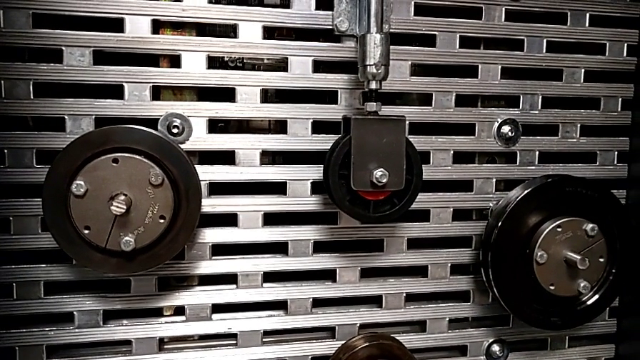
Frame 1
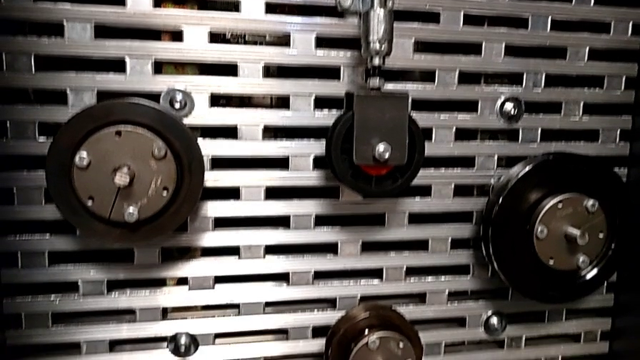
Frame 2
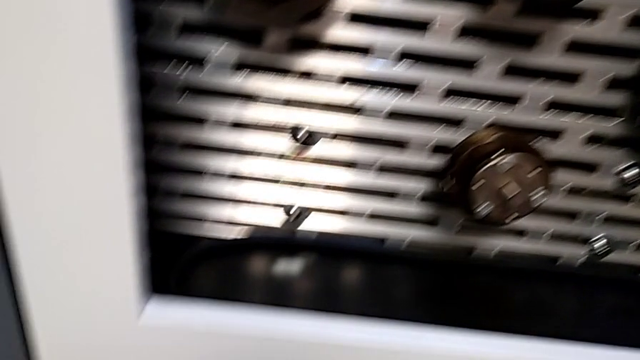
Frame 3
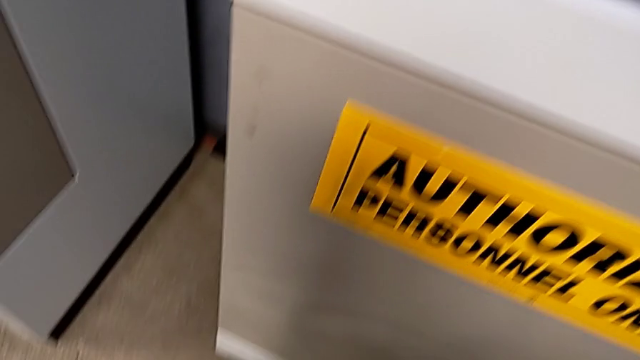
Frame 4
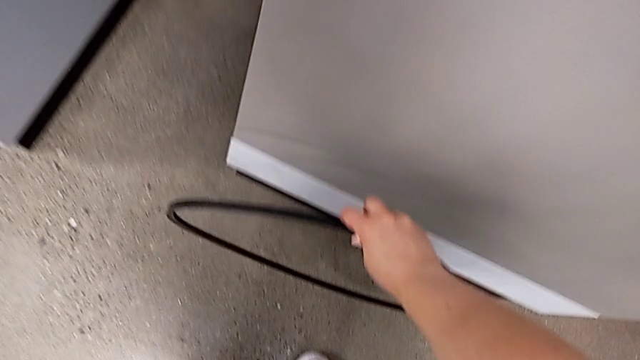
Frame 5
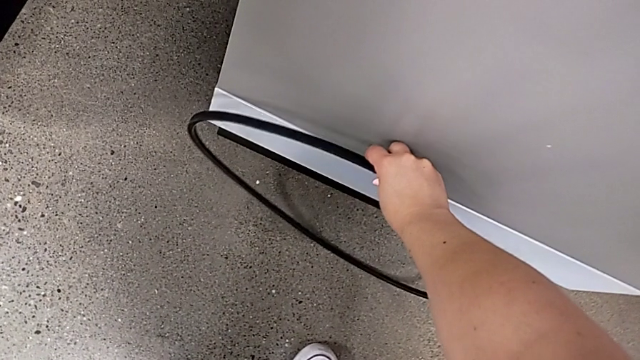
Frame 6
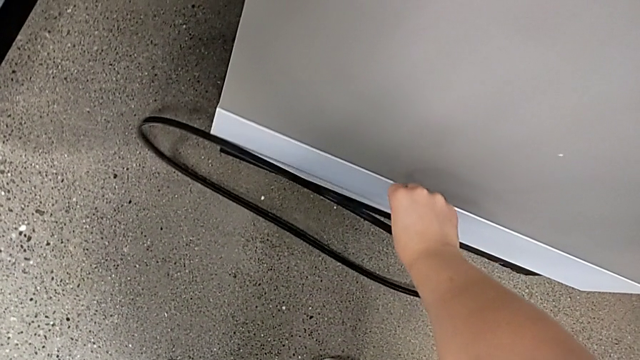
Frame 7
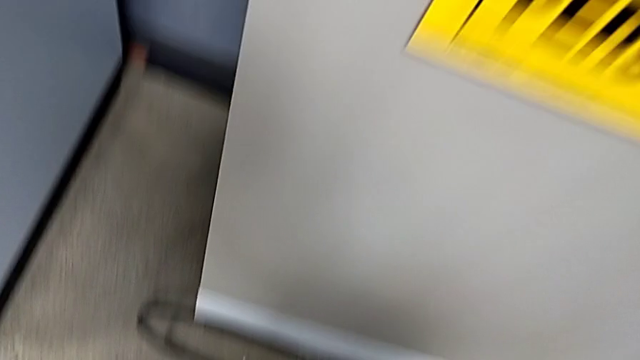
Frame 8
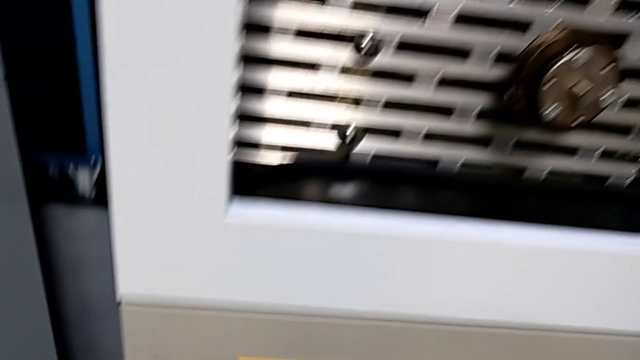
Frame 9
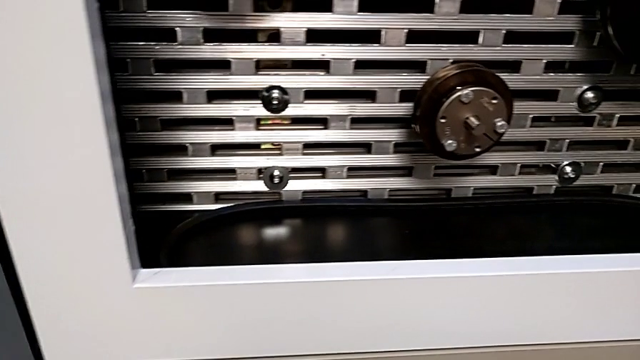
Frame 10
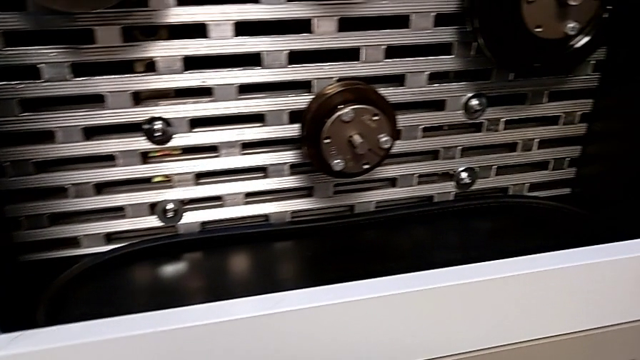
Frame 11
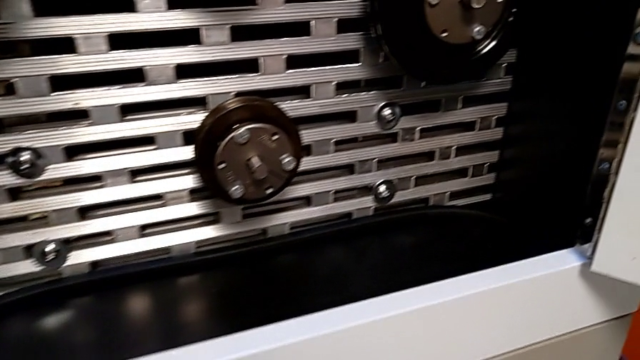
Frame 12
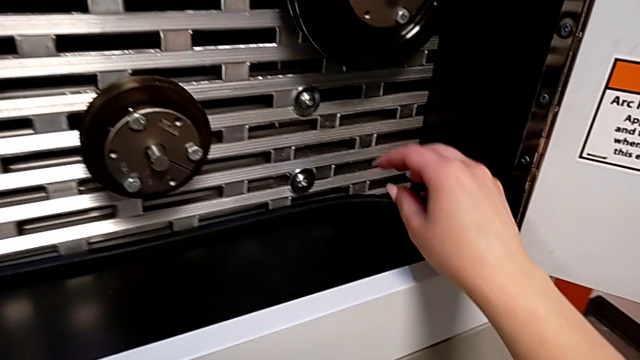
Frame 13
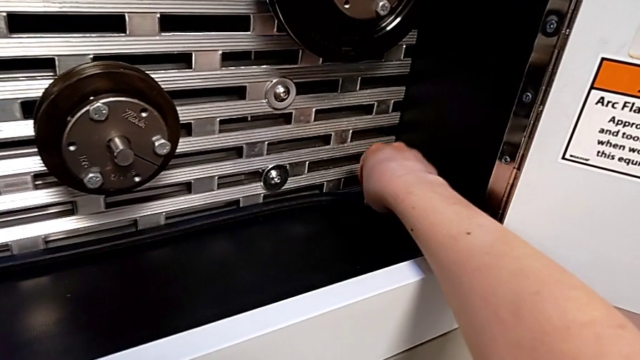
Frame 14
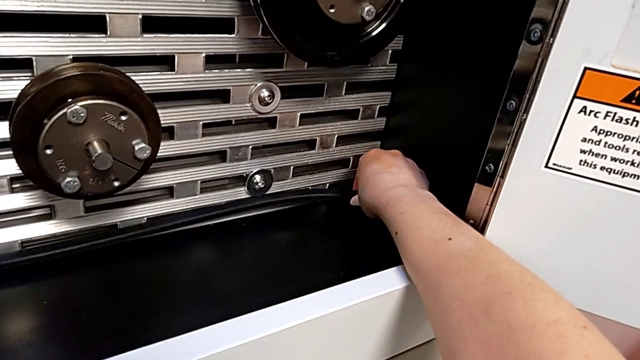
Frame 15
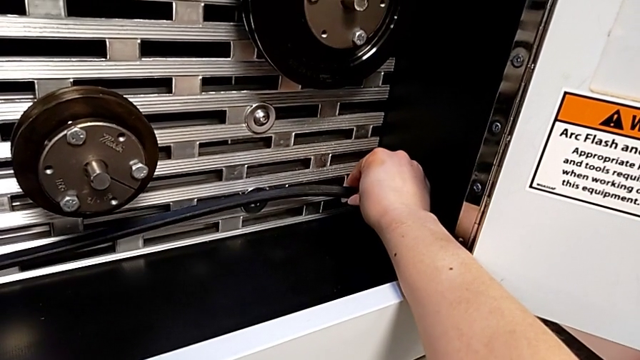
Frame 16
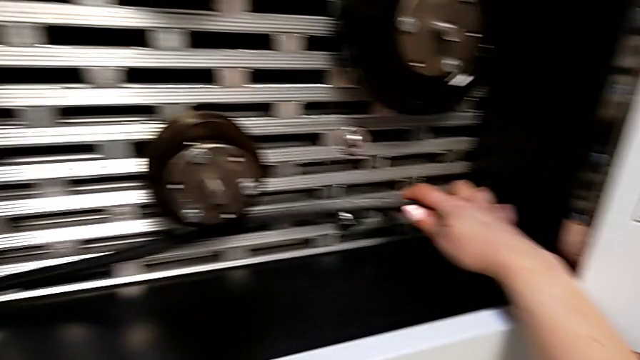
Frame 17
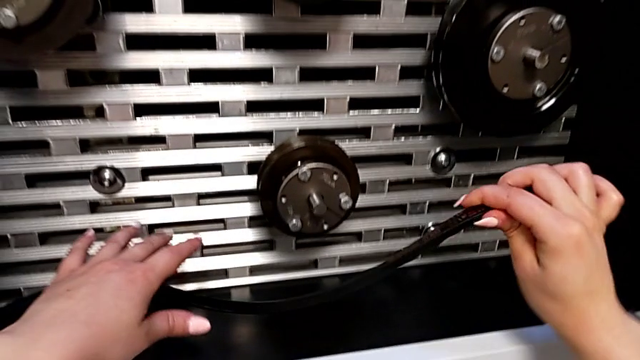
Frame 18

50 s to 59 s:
The camera wearer is assembling their belt. They place the damaged belt, approach the new belt, grab it and lift it.

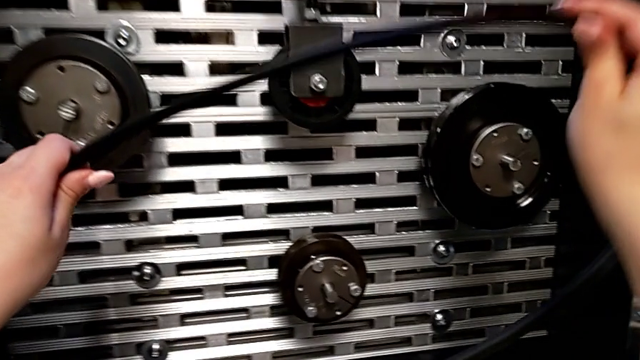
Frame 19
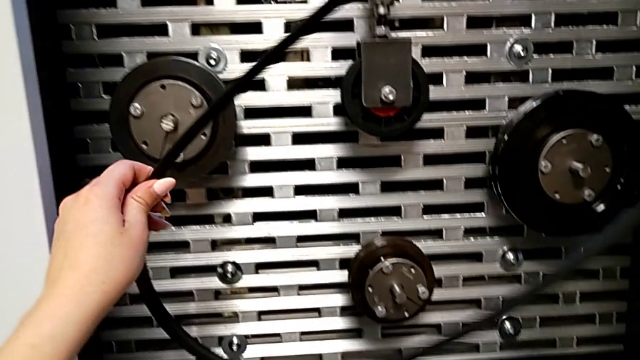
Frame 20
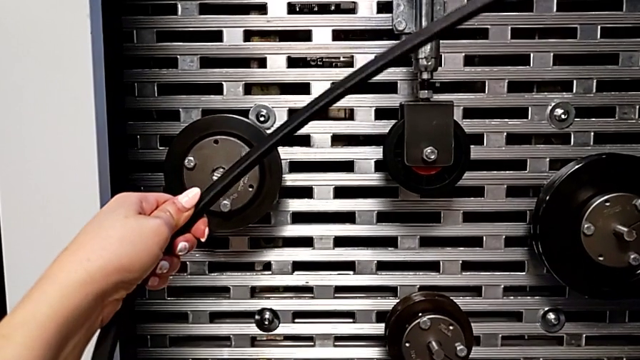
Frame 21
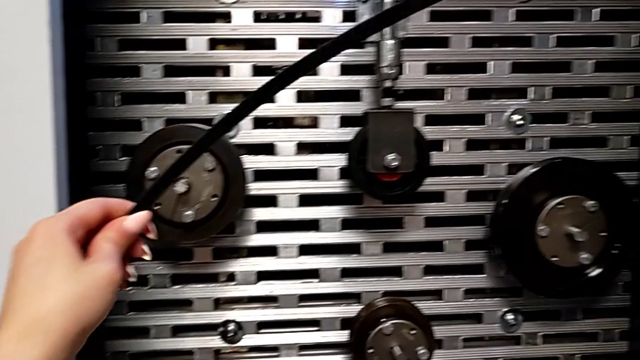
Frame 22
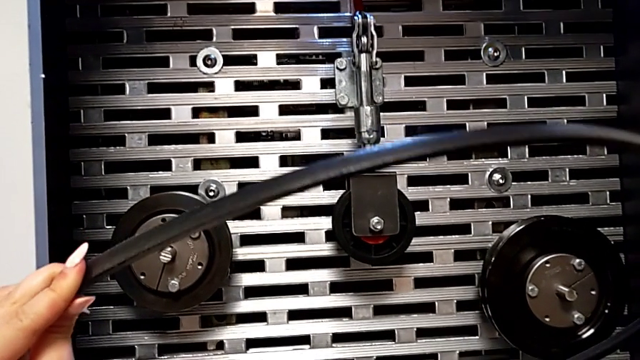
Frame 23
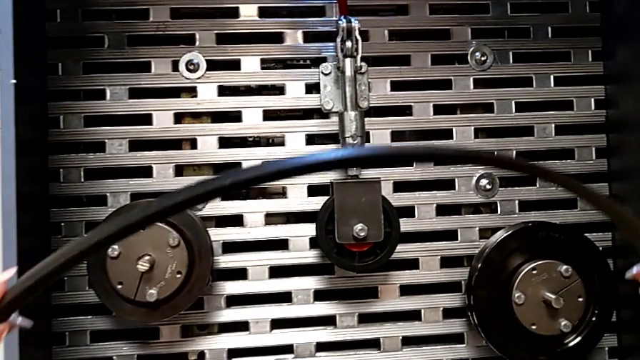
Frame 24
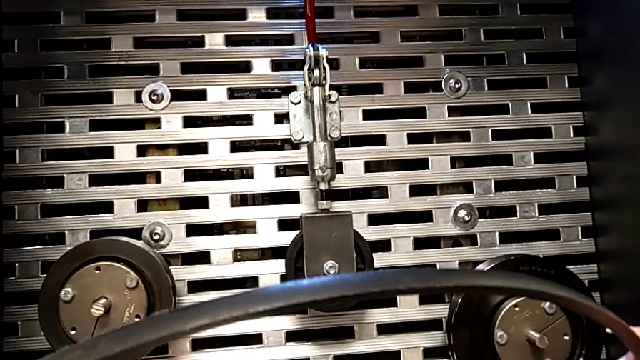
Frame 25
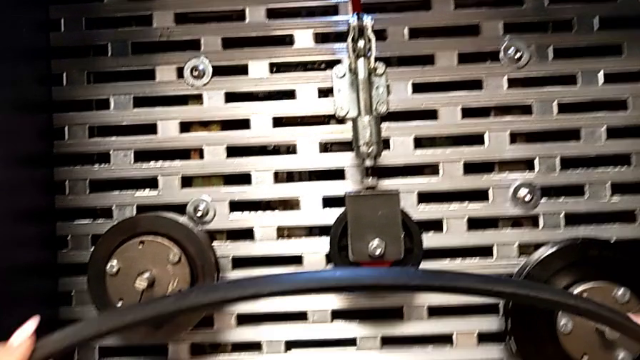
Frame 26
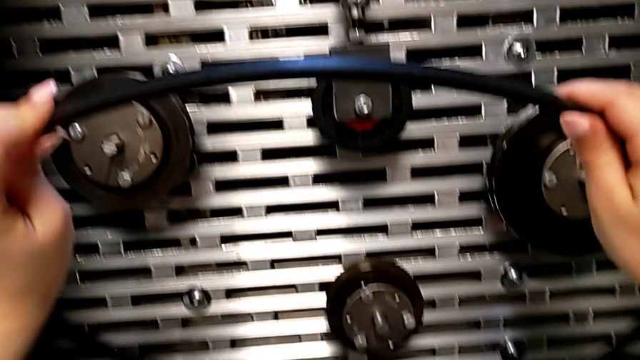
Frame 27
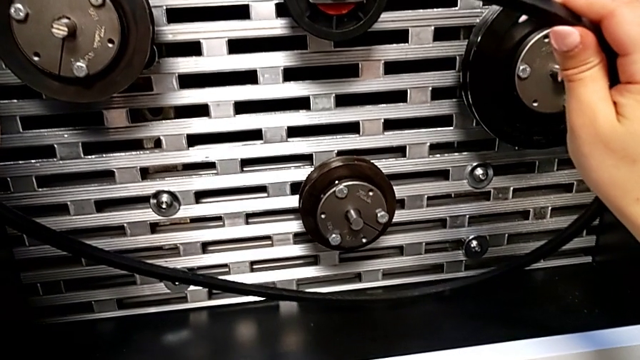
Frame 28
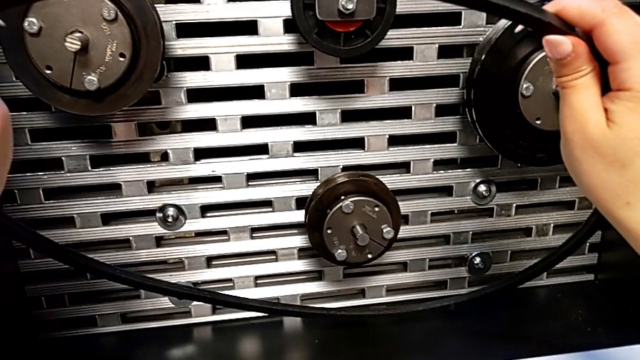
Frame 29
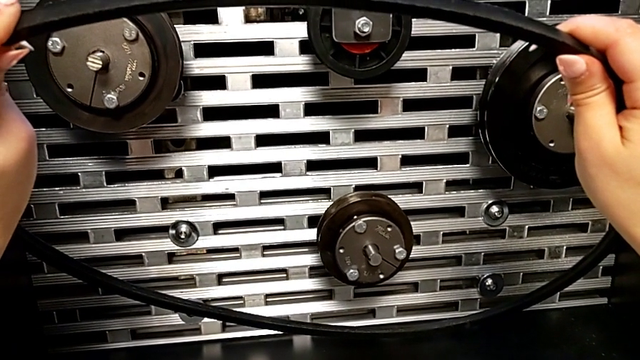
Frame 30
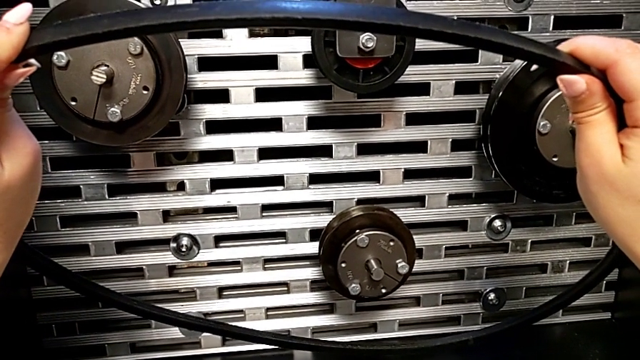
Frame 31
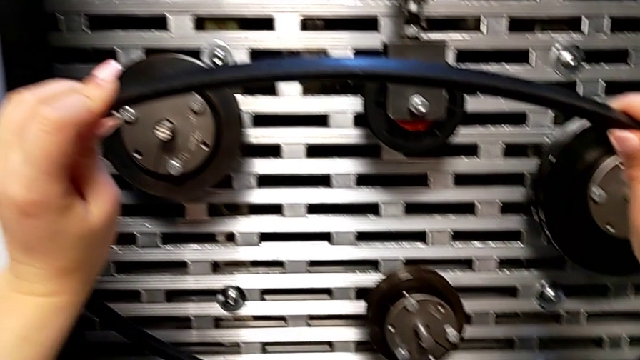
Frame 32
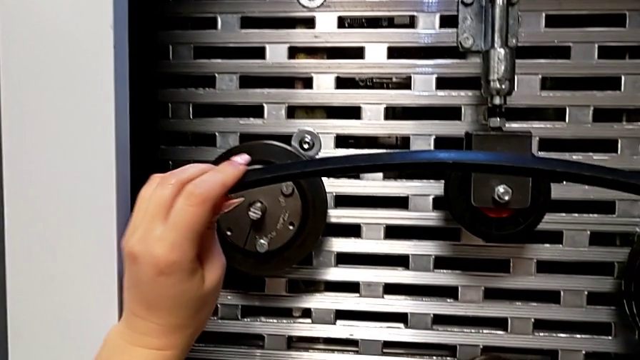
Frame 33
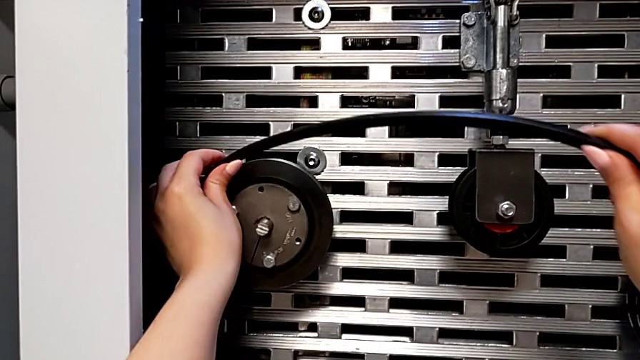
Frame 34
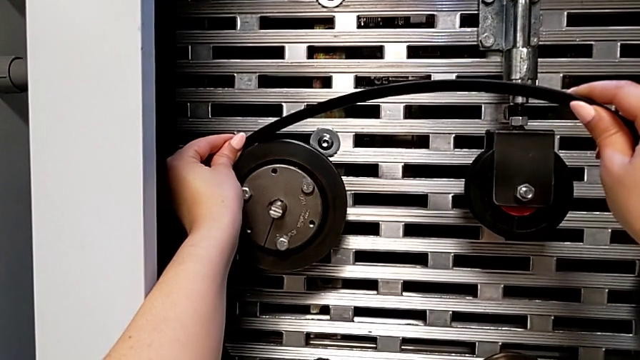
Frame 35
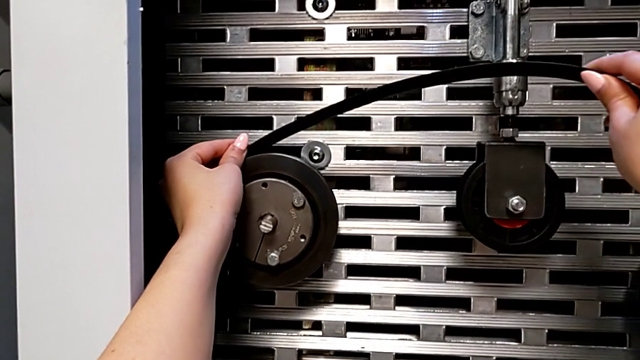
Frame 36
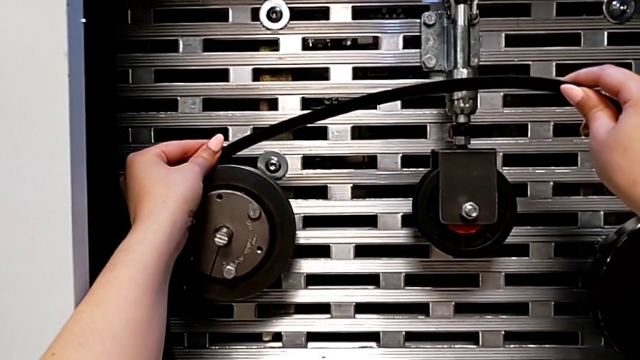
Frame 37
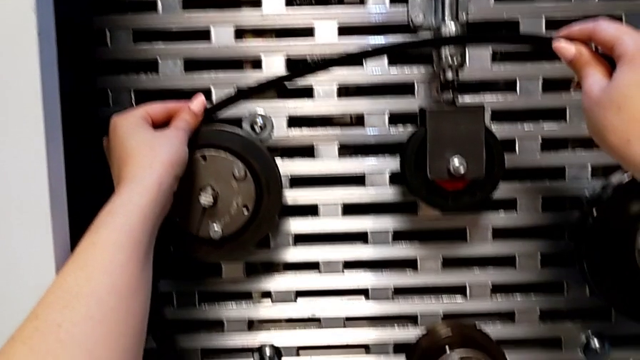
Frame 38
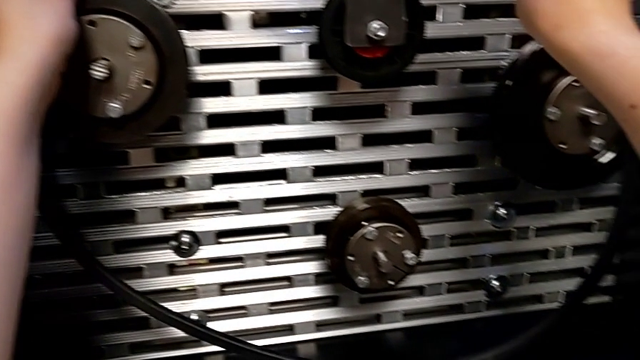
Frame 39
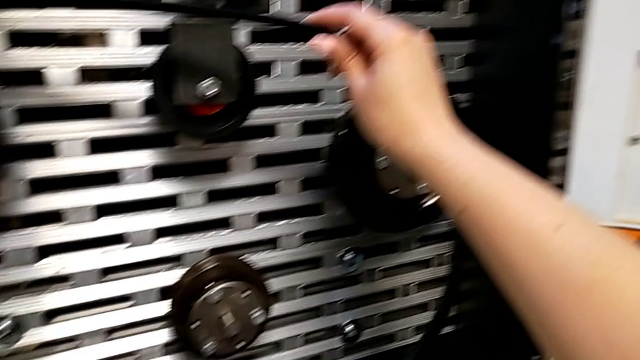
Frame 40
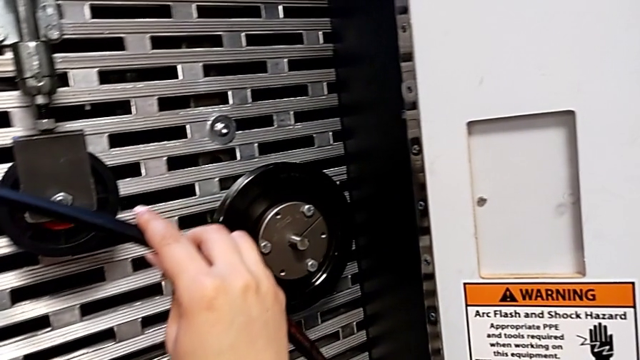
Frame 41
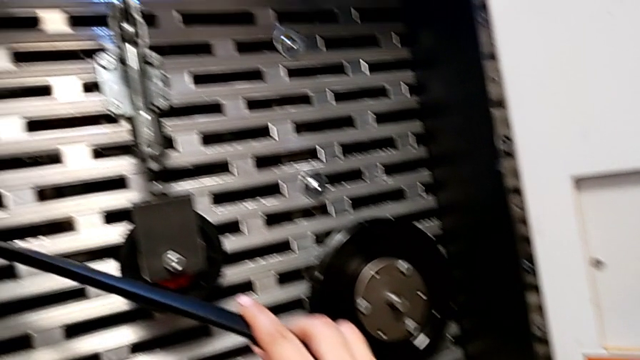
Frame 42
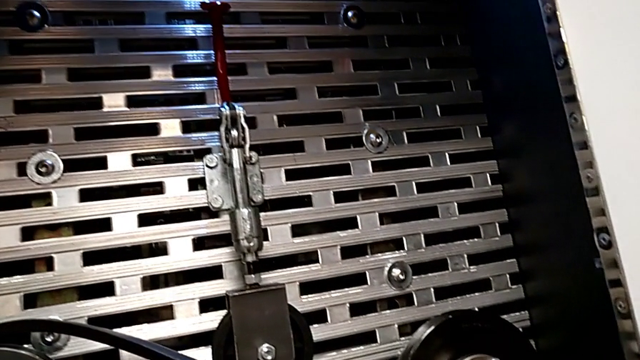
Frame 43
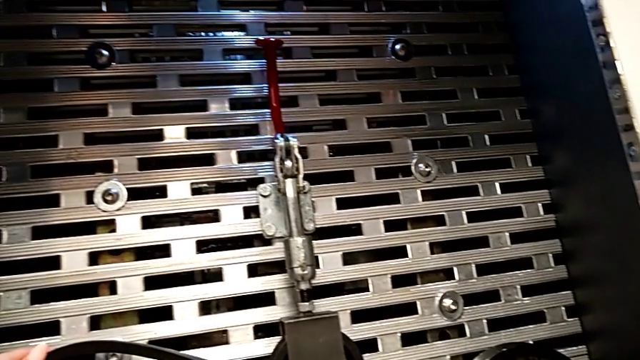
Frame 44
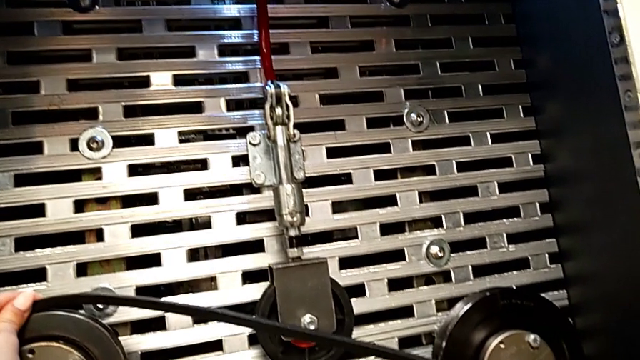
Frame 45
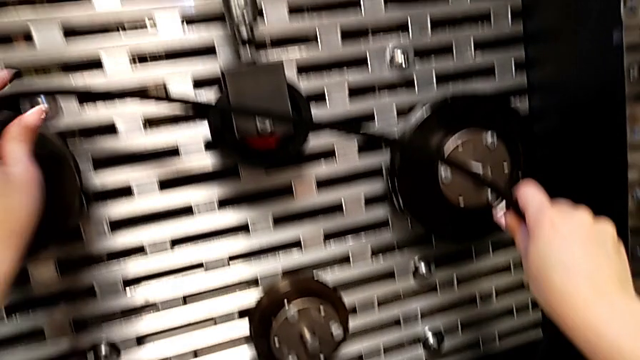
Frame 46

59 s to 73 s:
The camera wearer is assembling their belt. They inspect the new belt, hold it, assemble the left belt and hold the belt.
